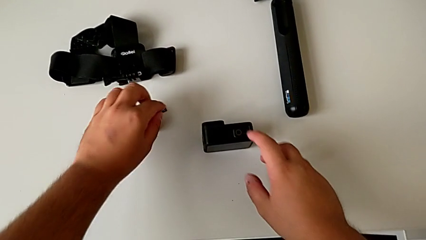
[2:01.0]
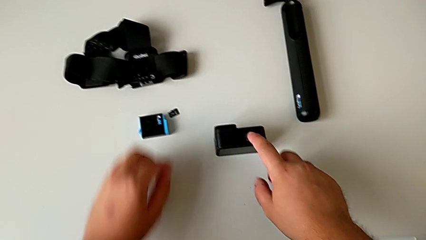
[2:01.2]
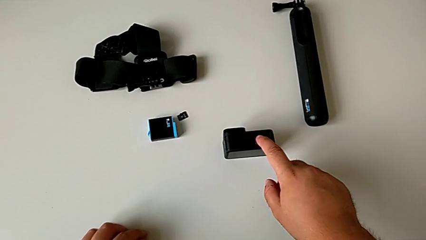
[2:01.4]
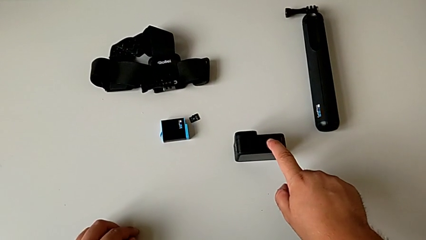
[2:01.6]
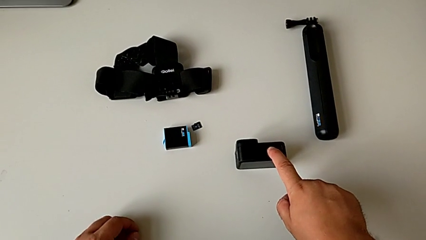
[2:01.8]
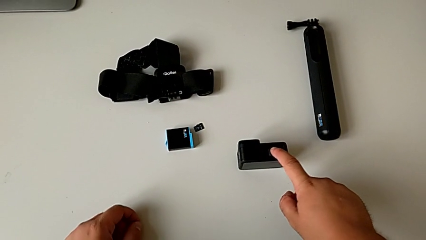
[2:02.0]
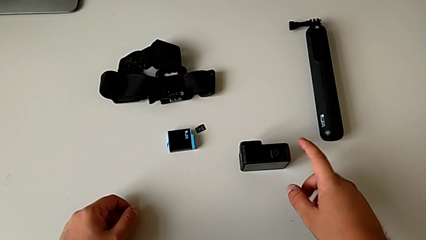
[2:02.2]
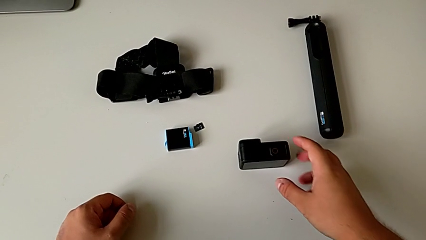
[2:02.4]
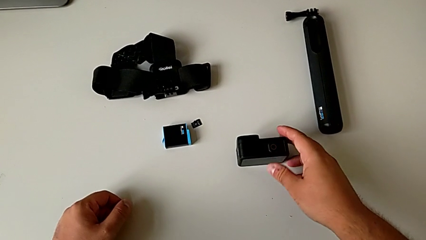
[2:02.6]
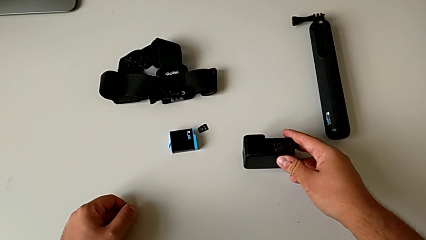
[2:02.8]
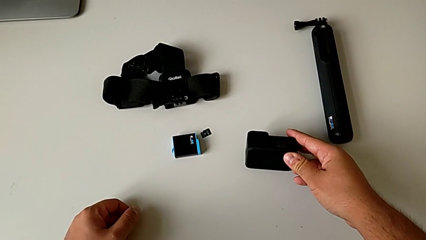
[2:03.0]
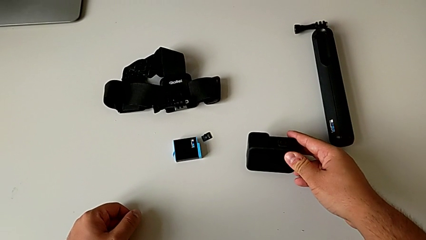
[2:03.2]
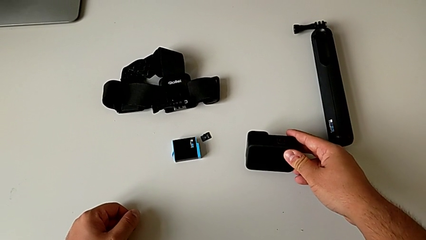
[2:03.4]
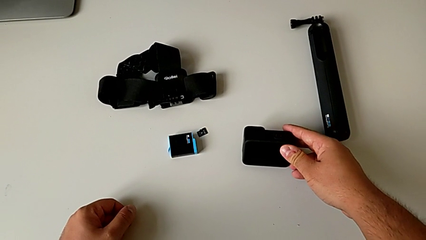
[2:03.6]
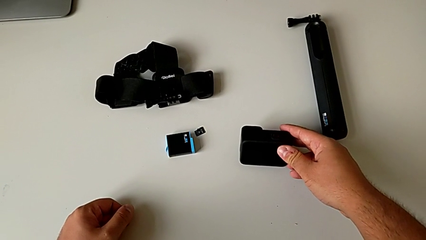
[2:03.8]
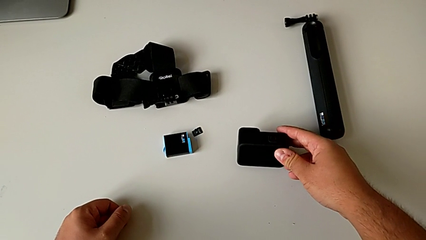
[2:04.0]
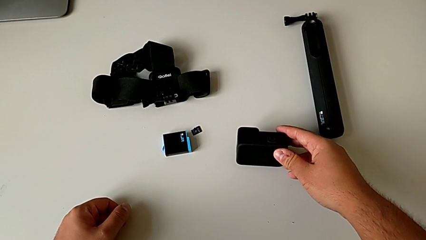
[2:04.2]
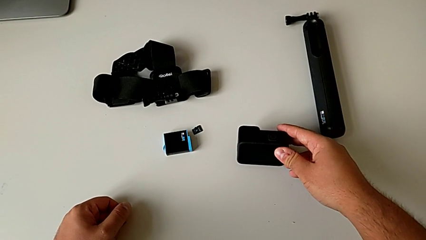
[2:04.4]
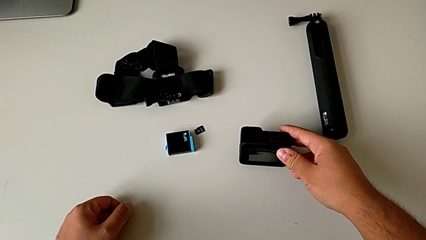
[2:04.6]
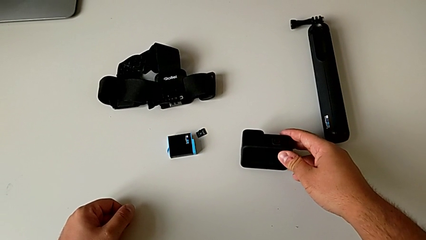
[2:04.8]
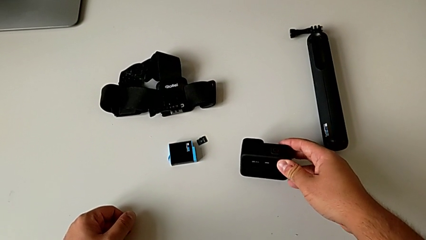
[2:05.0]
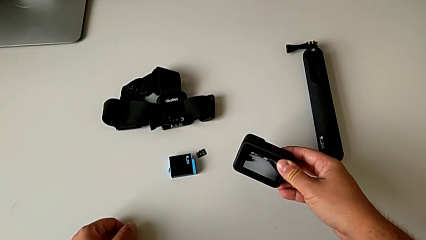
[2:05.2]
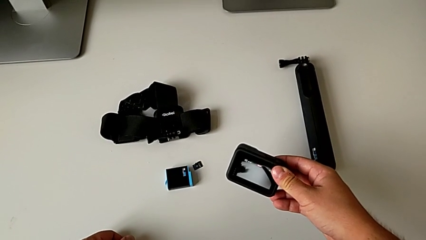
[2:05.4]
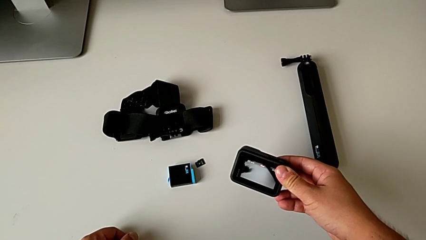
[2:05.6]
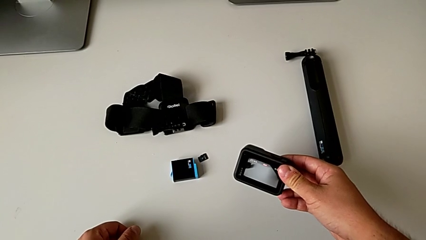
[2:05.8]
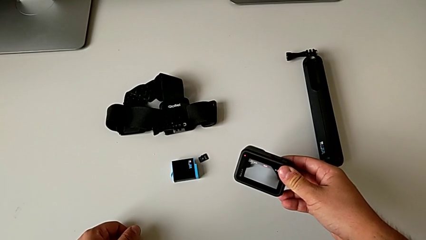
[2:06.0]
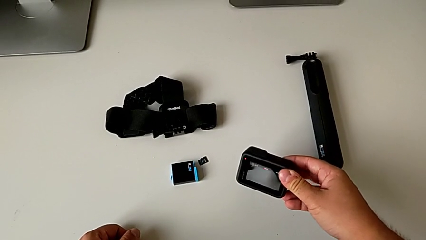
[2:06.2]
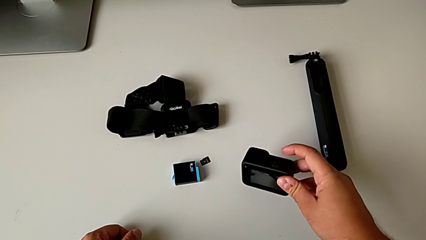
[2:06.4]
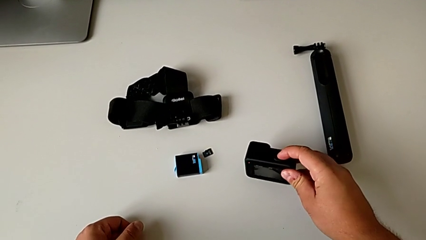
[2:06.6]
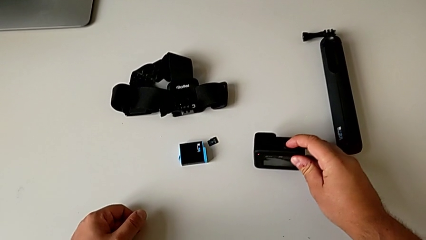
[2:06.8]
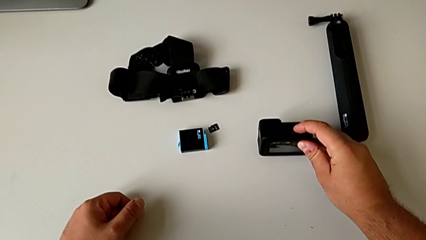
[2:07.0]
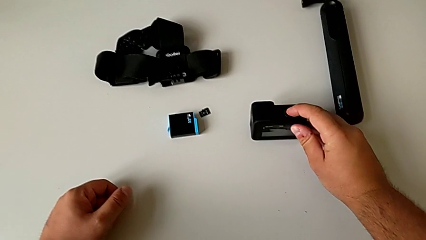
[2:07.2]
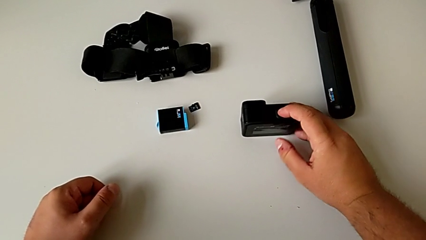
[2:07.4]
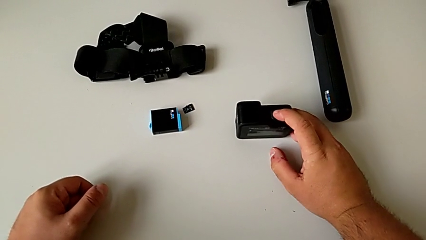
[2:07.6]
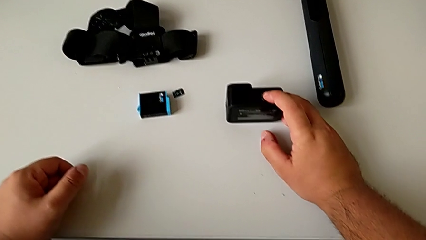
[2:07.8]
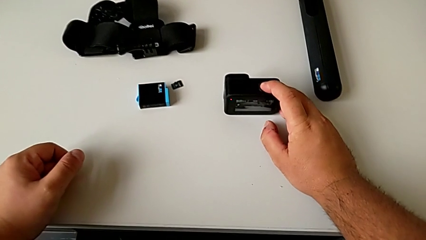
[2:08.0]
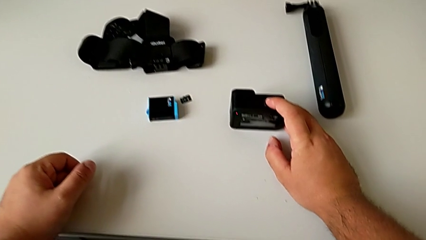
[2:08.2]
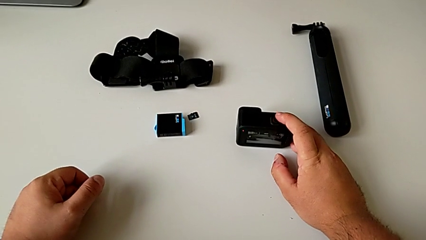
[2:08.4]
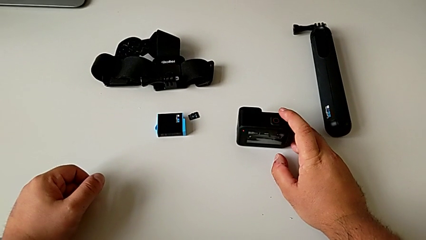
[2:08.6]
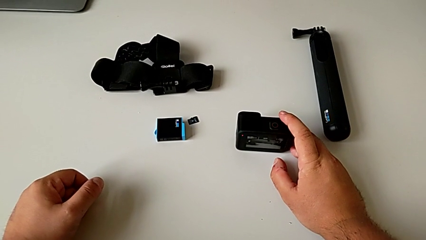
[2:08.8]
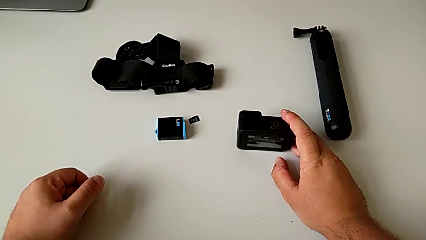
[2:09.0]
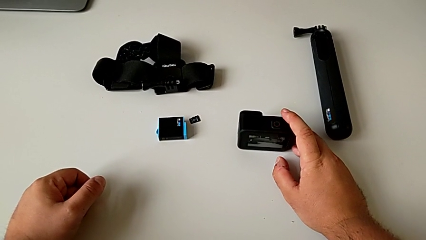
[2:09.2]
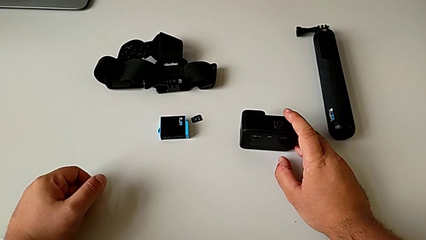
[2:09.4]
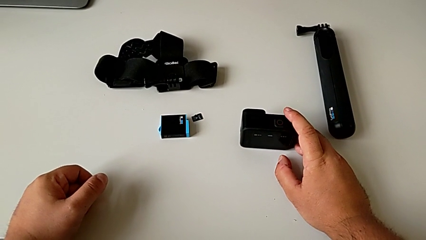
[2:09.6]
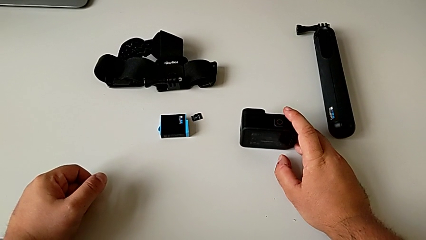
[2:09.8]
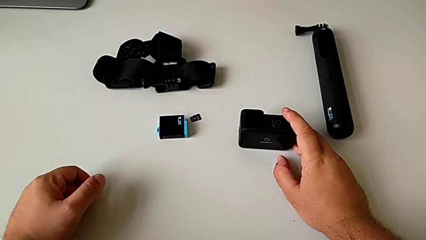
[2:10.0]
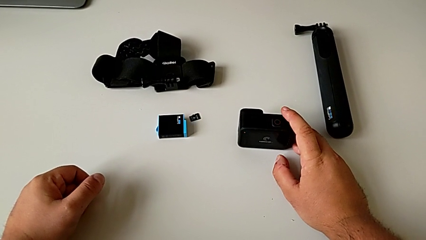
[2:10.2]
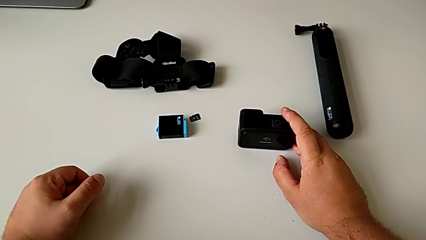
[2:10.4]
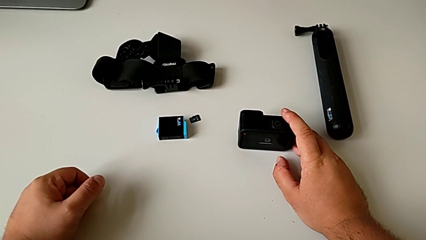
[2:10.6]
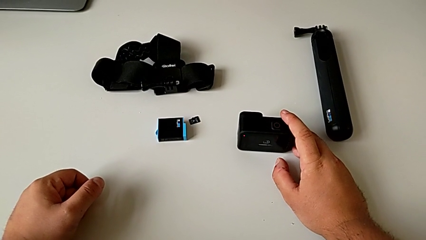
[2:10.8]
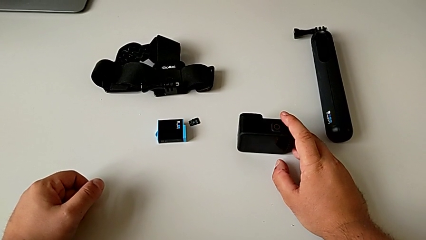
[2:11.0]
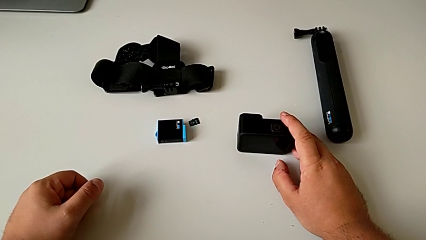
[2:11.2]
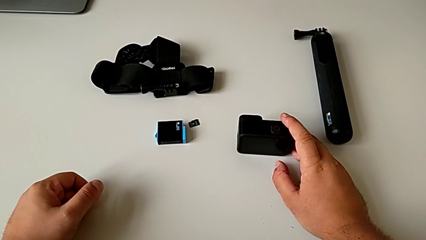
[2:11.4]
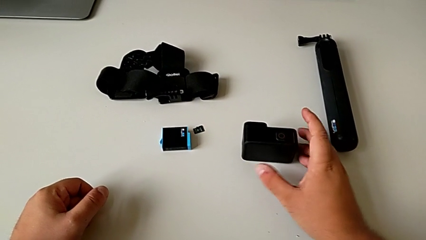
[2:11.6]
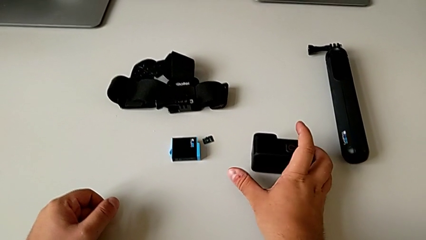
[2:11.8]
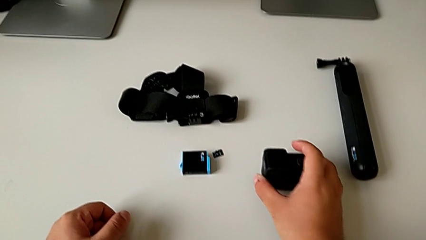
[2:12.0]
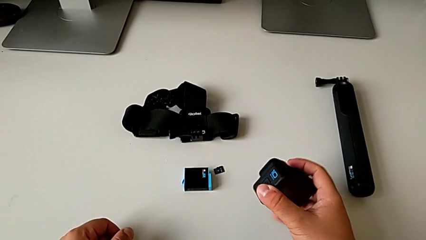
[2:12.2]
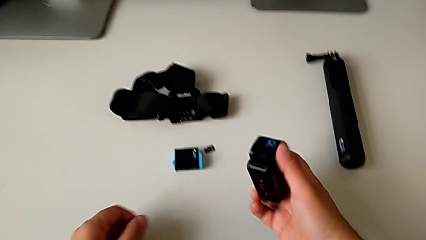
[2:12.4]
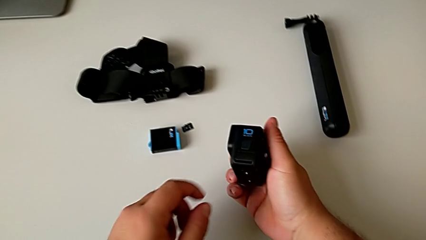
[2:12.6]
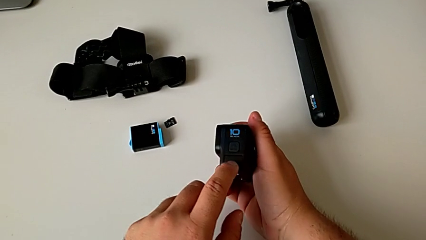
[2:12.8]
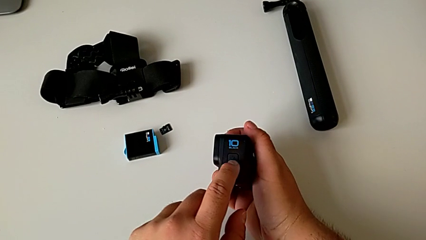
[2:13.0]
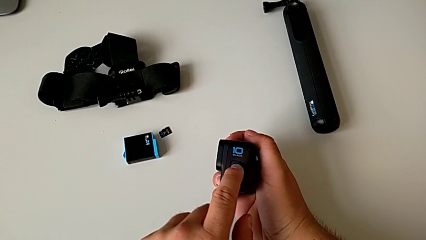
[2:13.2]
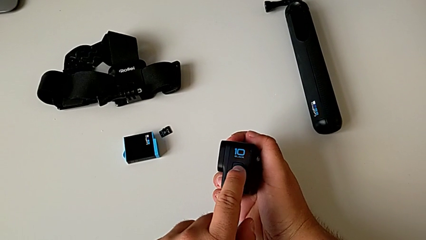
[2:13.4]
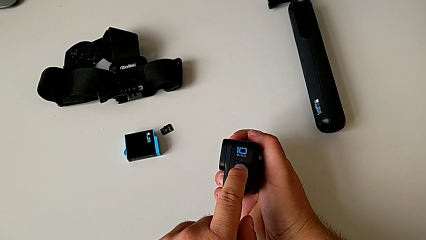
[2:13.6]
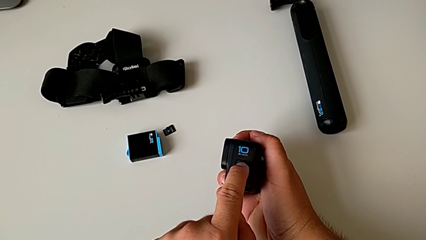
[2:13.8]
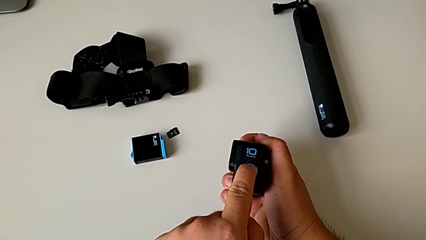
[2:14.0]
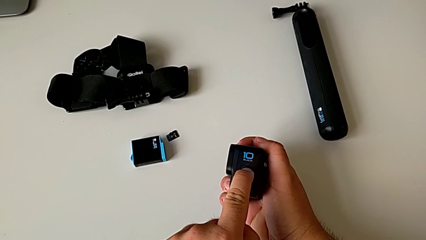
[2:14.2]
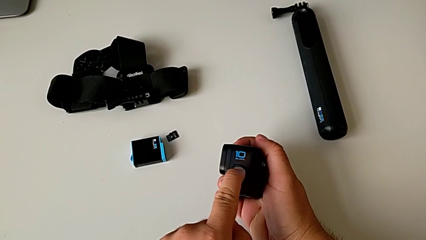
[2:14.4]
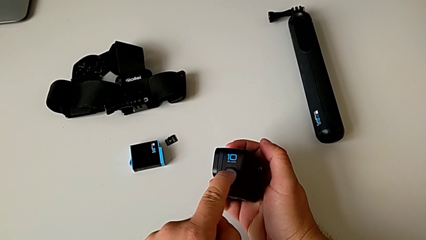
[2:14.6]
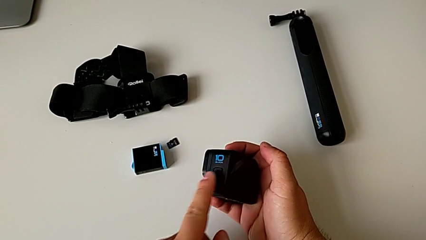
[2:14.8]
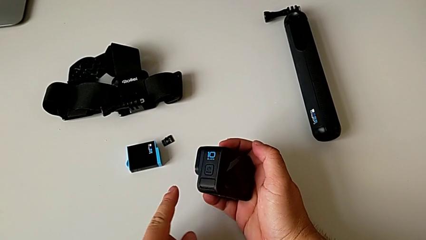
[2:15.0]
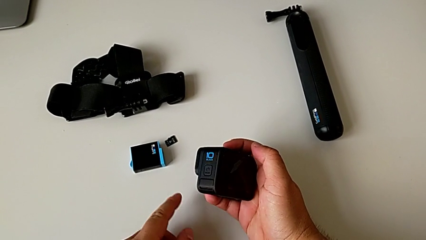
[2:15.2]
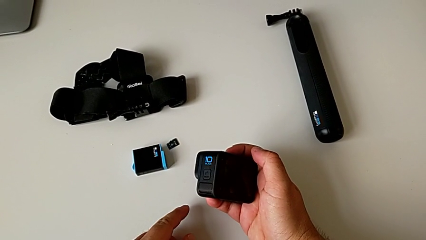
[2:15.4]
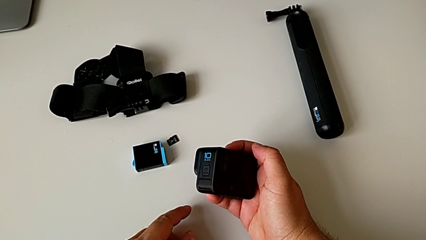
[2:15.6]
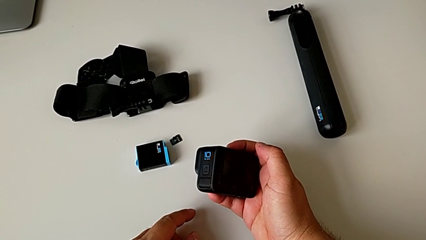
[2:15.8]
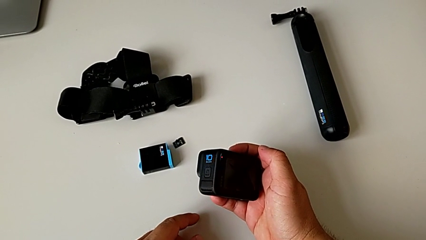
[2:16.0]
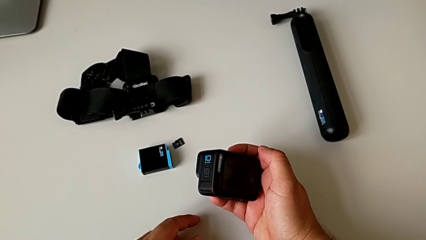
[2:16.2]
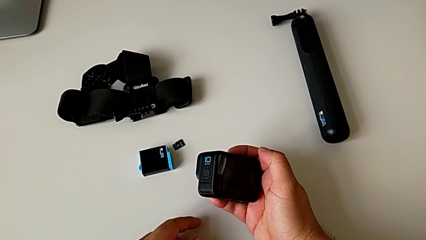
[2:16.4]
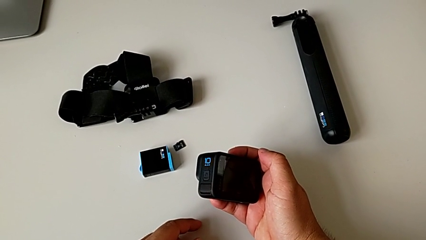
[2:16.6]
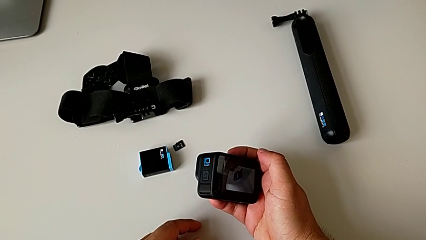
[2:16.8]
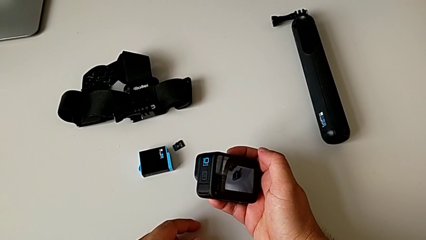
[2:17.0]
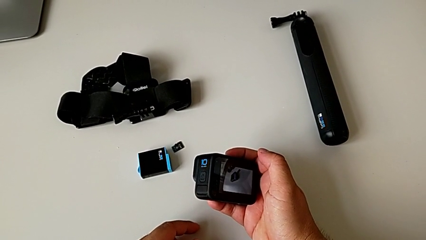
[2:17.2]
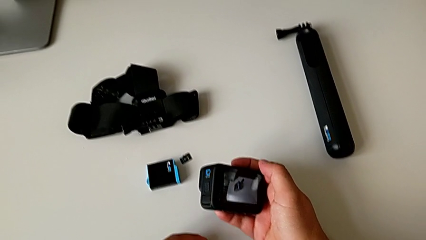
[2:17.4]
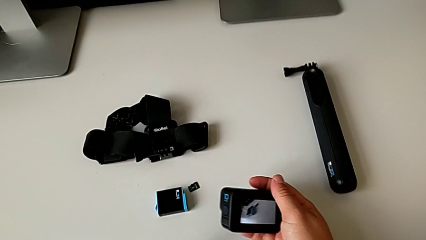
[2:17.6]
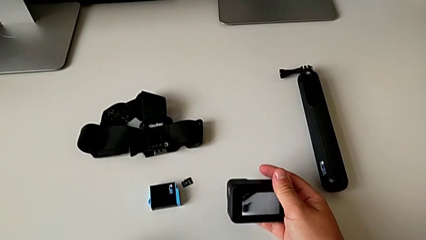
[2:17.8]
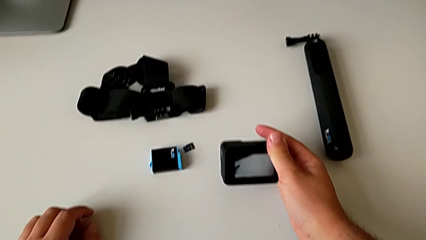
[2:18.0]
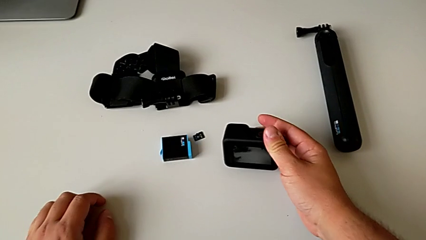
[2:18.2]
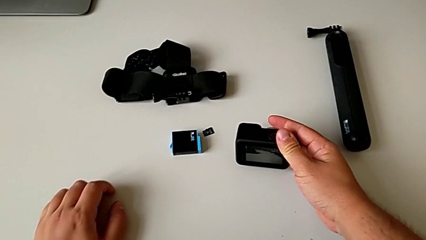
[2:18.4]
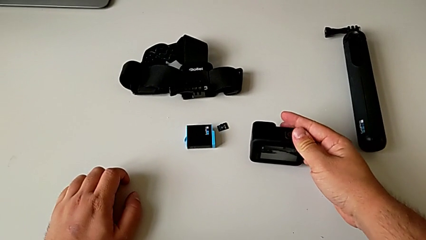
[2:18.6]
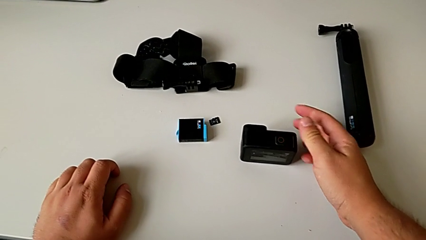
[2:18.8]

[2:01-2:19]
The camera wearer turns on the GoPro. They wrongly press the top button. They hold the GoPro, lift it, place it, press the top button, grab the GoPro, press the square button, hold the GoPro and place it.
